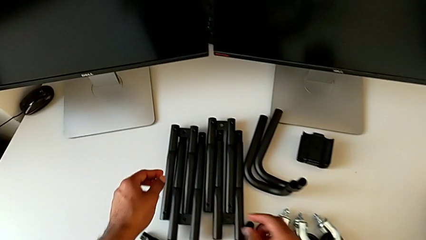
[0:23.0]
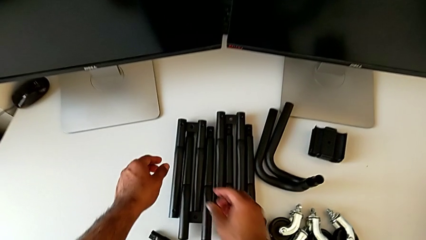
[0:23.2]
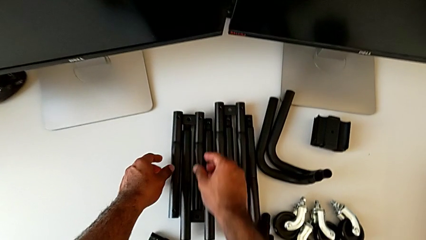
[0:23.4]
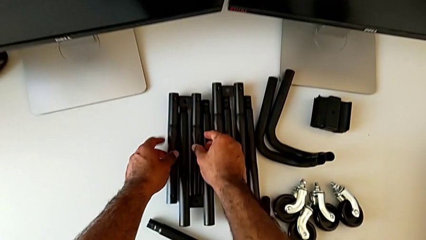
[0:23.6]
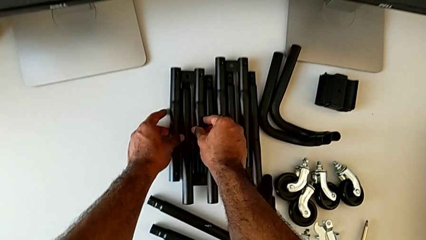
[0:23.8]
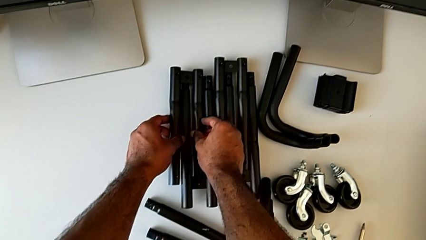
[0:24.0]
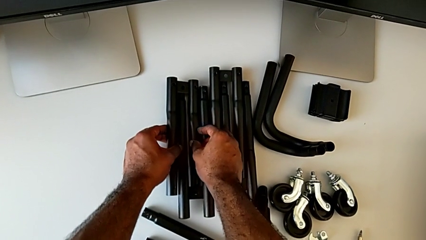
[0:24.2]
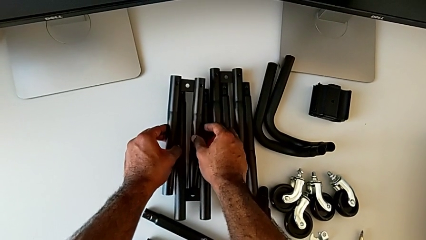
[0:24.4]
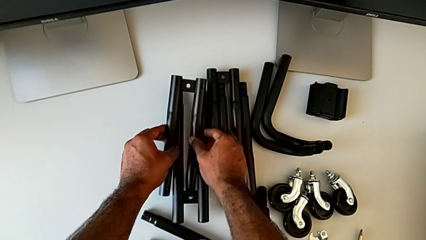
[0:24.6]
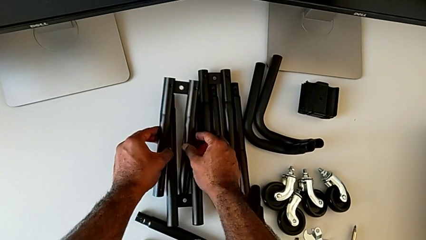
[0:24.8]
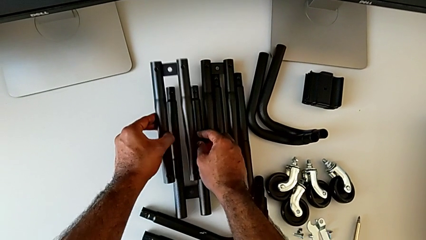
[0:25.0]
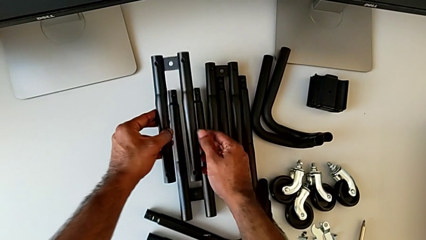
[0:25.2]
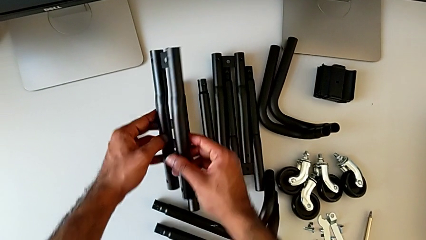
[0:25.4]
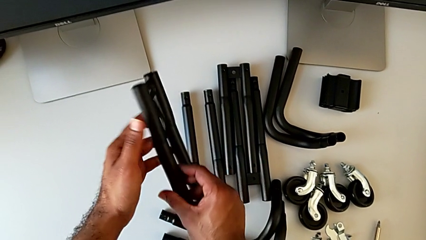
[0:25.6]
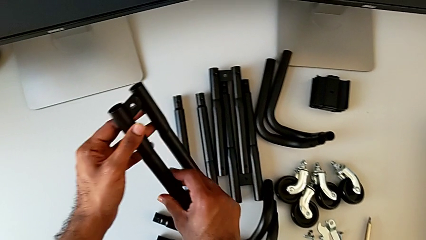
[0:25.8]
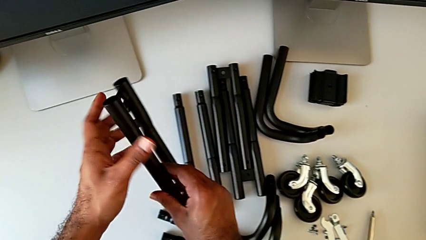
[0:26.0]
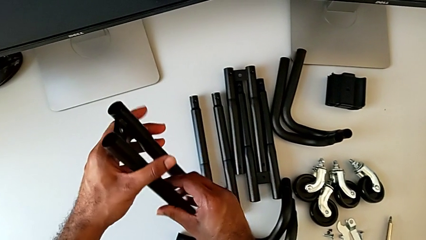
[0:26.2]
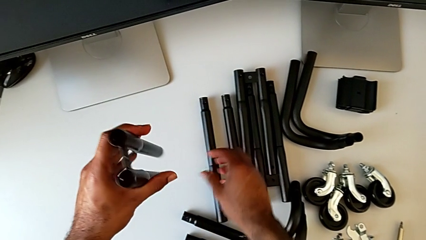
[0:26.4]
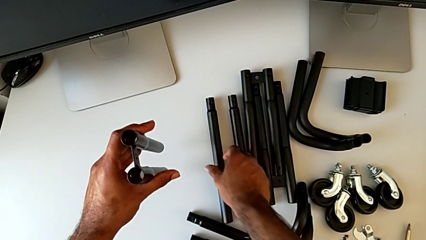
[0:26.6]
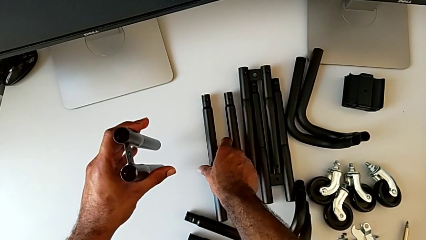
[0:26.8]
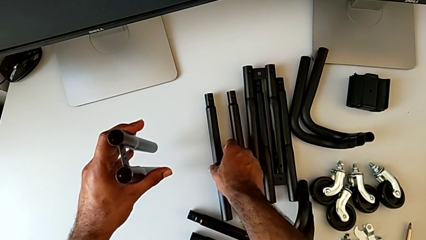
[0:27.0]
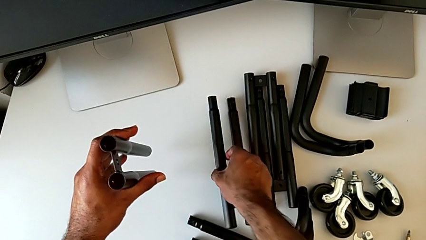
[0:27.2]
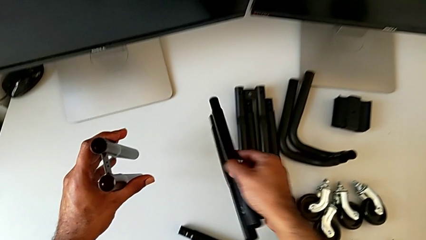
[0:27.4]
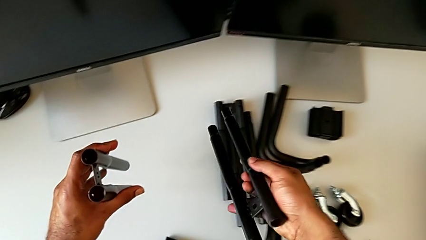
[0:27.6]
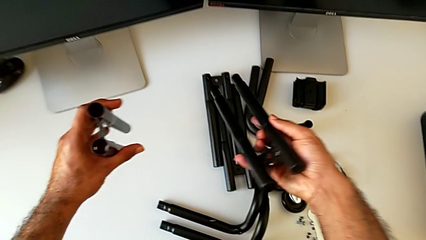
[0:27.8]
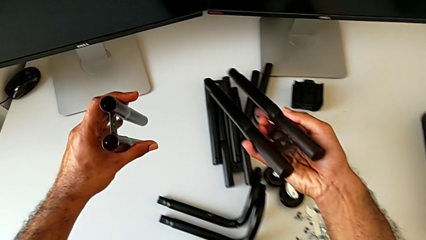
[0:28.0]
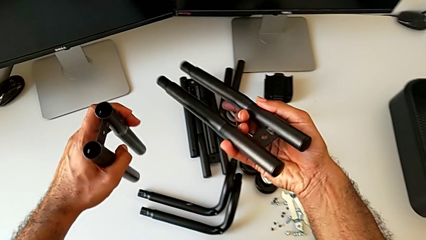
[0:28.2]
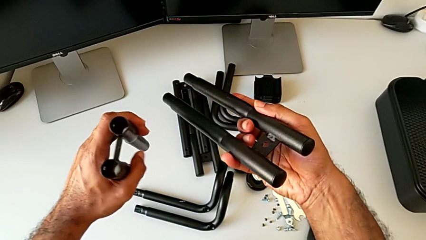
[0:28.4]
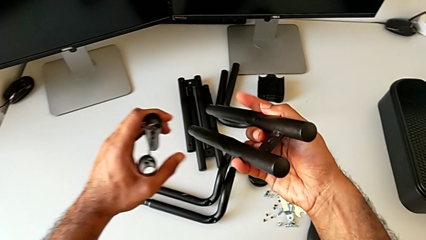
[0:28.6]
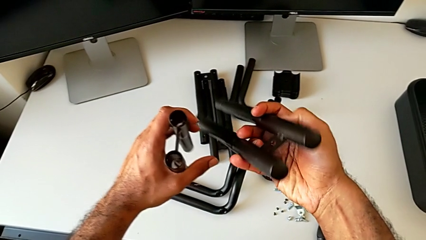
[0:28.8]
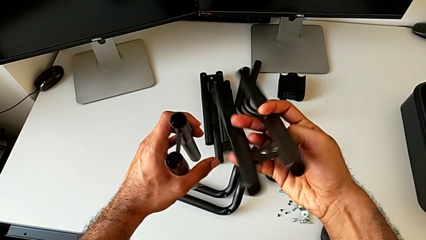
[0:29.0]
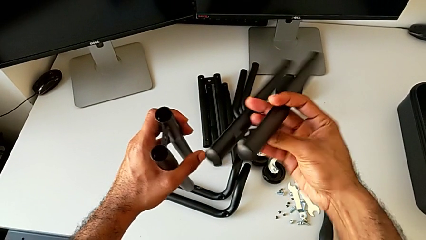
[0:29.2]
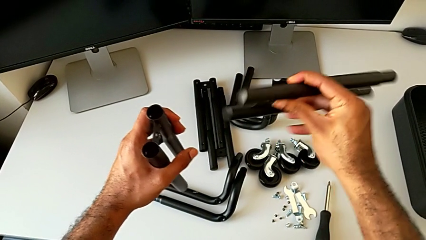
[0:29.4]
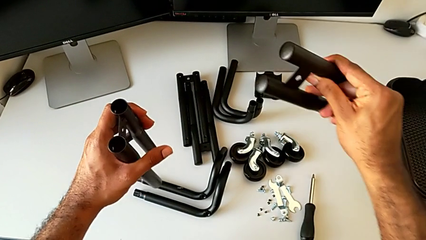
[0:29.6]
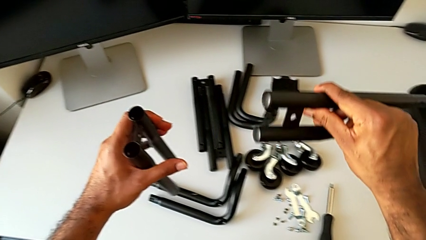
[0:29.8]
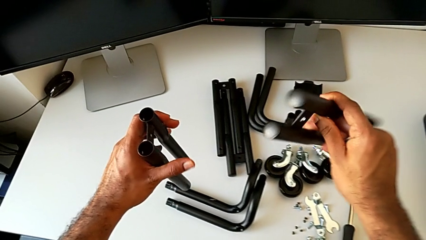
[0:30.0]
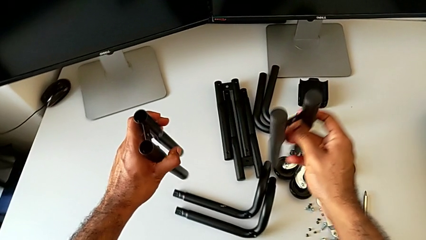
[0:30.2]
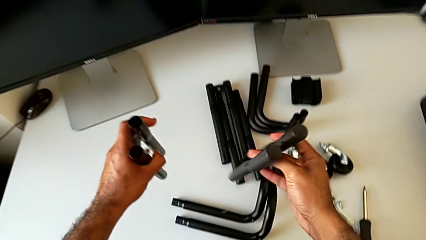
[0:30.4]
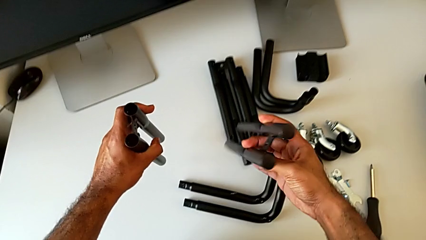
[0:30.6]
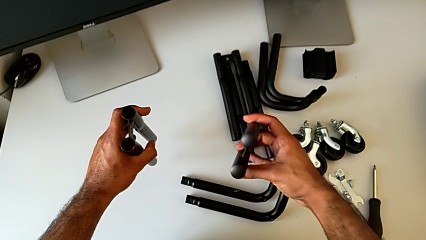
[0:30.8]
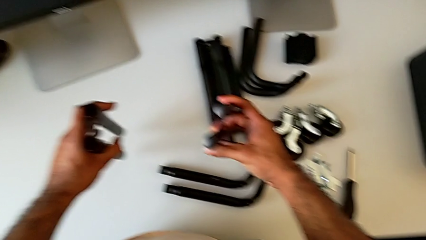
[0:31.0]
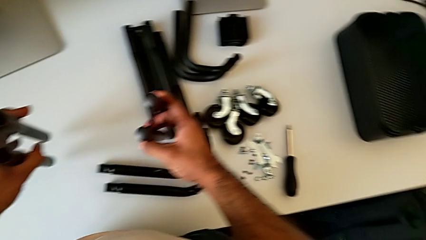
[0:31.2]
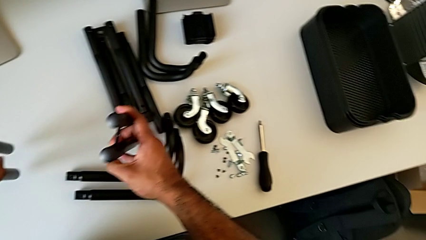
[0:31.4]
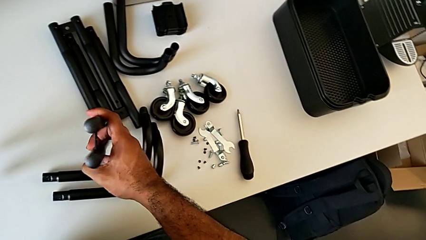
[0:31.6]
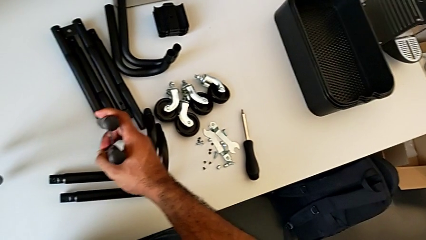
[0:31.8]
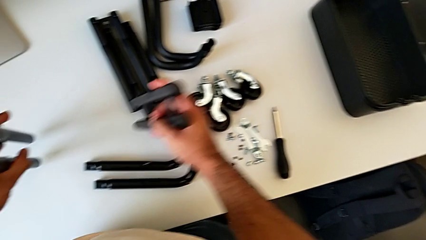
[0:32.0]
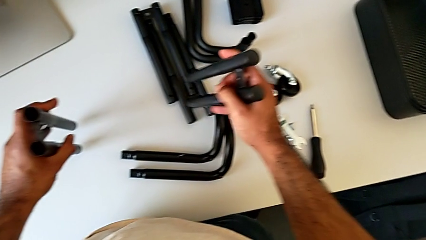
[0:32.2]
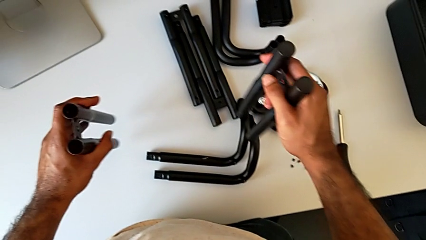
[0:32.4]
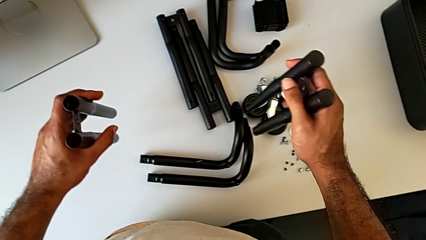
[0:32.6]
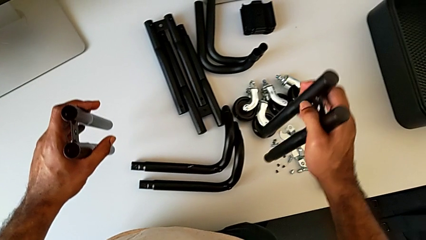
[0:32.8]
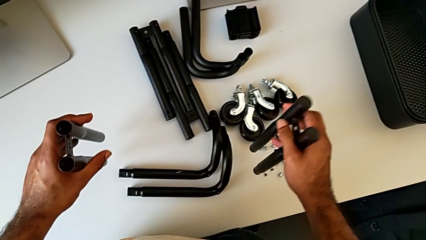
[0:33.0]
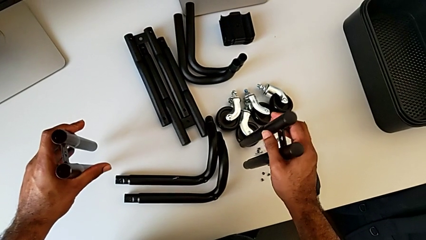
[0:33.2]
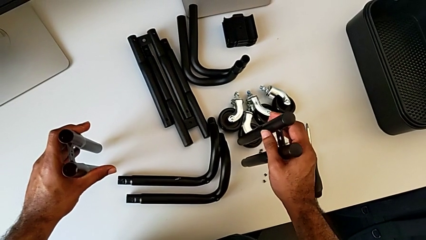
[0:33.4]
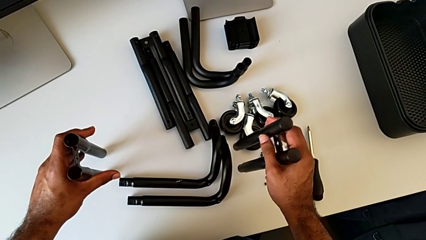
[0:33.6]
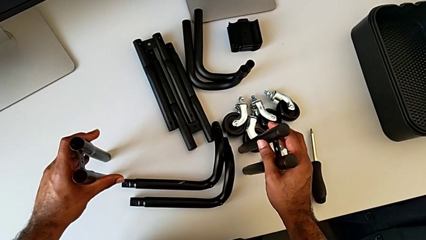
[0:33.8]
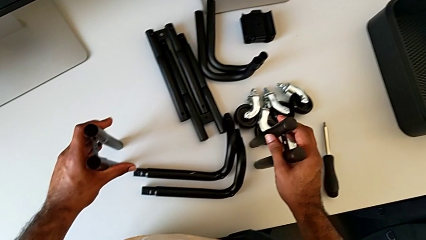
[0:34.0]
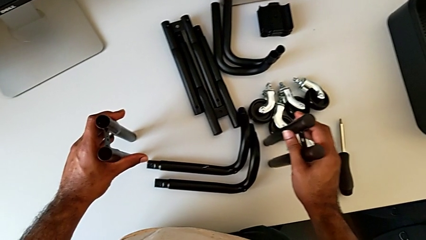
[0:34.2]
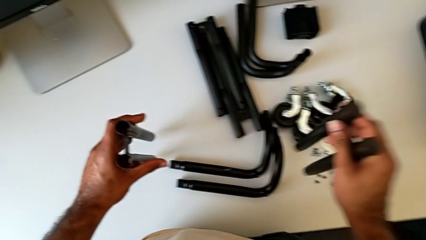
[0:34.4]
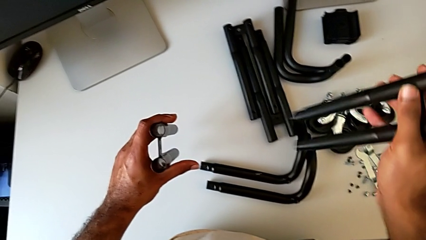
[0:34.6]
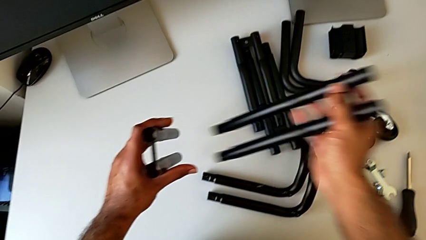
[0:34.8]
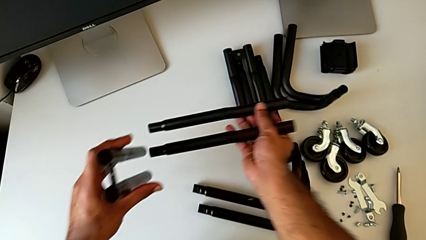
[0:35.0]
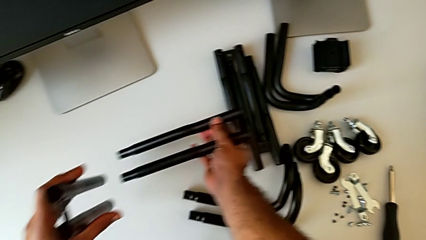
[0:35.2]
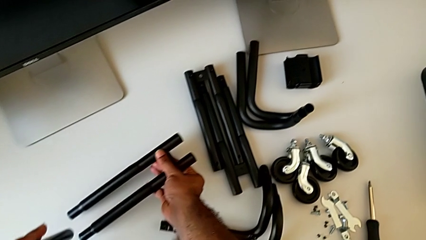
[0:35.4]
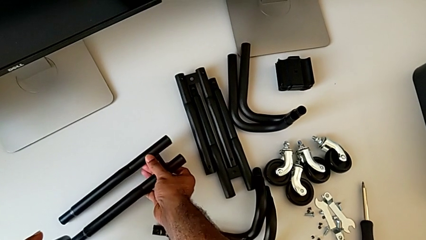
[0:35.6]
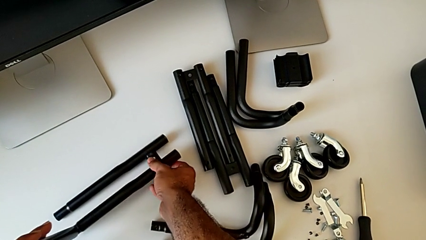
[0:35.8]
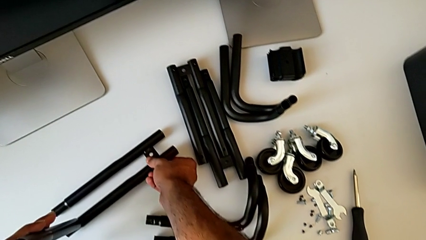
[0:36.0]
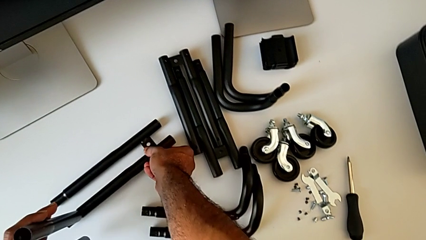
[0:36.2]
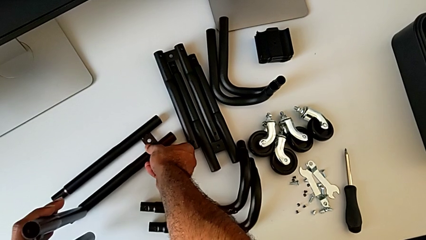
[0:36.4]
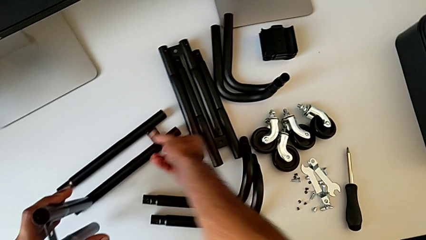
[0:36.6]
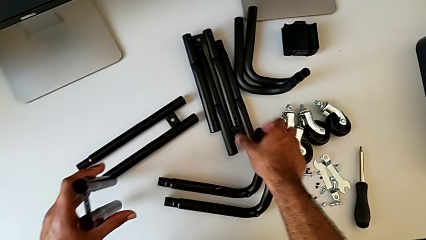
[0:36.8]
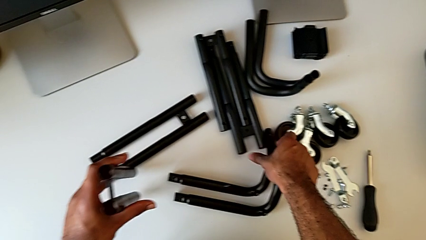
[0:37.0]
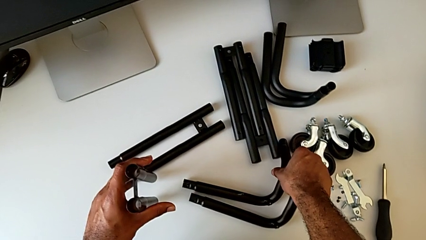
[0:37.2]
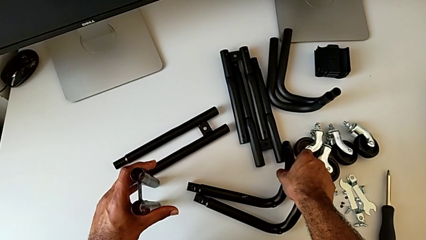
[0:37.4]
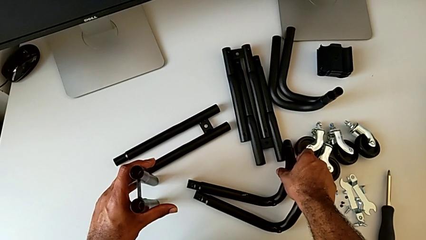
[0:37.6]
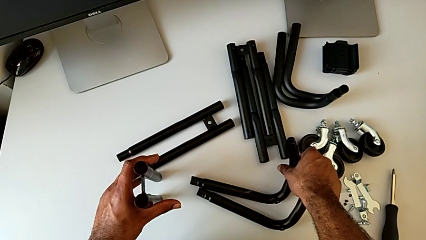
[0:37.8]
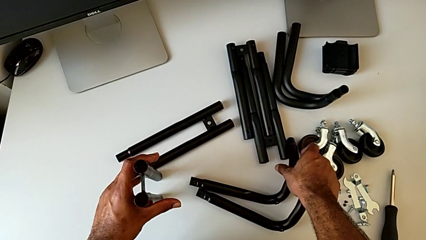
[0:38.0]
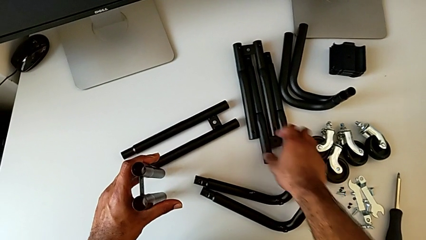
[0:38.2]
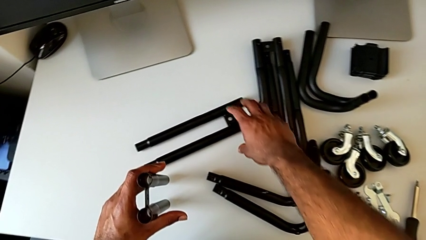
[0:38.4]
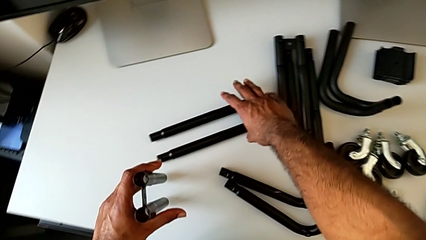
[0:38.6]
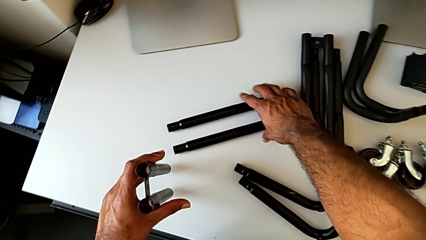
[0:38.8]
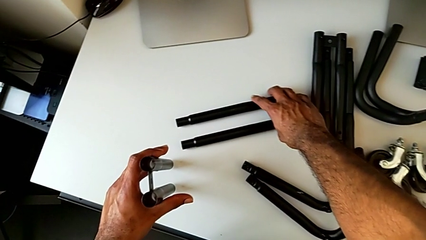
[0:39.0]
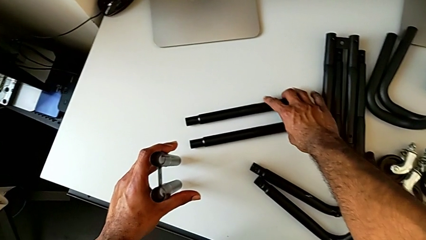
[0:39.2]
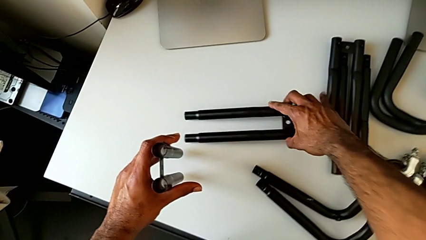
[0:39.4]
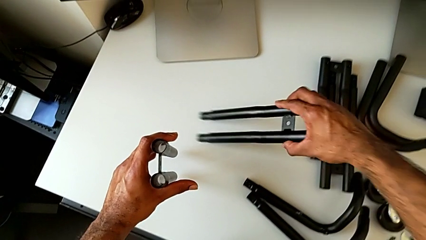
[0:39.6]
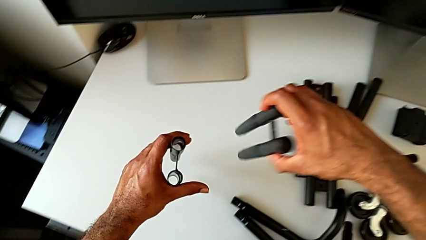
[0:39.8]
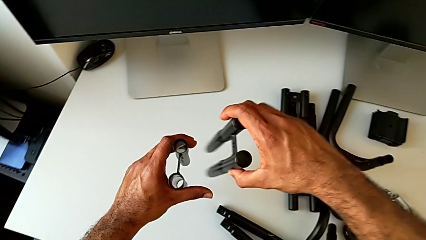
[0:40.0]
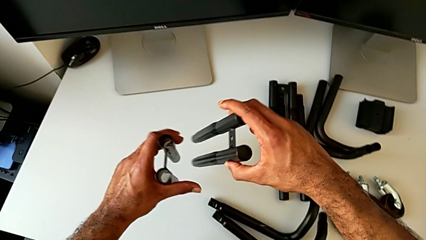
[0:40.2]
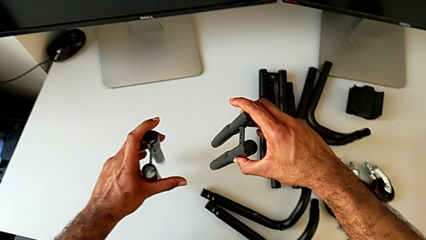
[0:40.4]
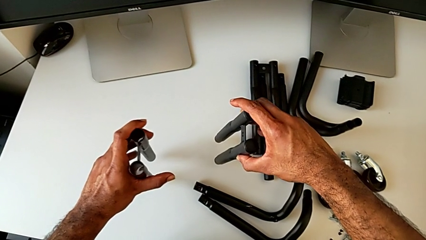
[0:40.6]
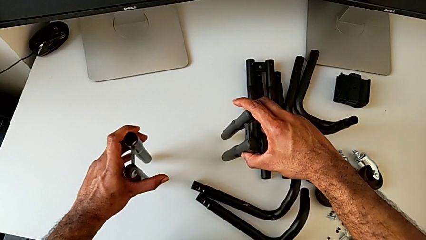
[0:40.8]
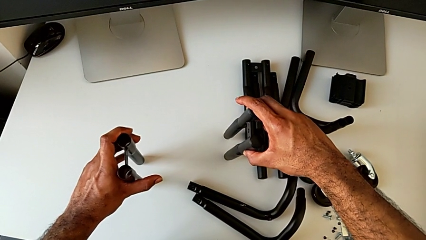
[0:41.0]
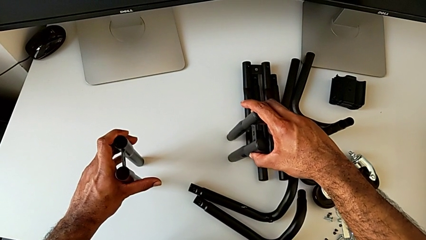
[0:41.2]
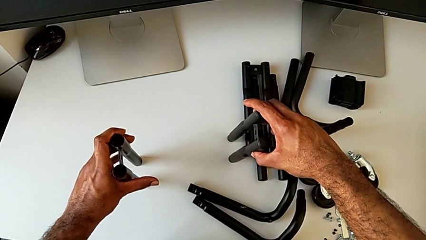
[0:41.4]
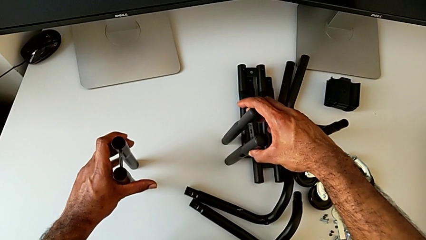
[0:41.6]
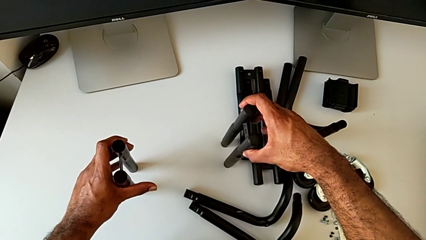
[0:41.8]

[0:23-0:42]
The camera wearer is assembling the first side bars. They approach the leg, grab it, lift it, flip it, grab it, lift it, inspect it, wrongly place it, wrongly grab it, grab it, lift it, hold it and place it.
